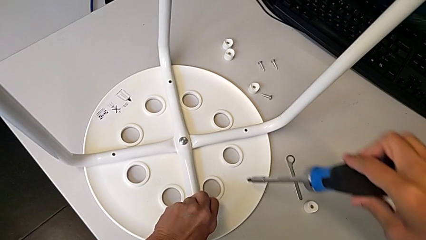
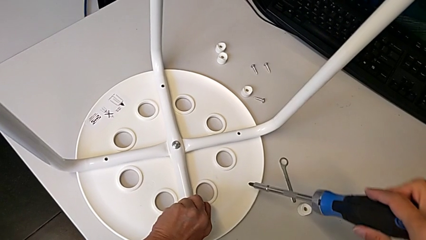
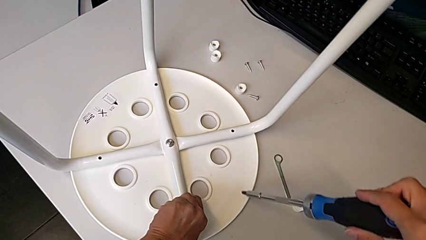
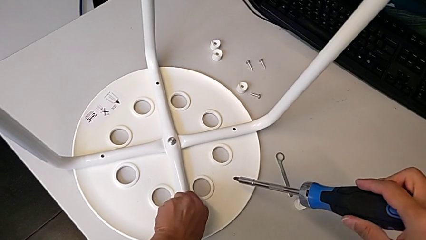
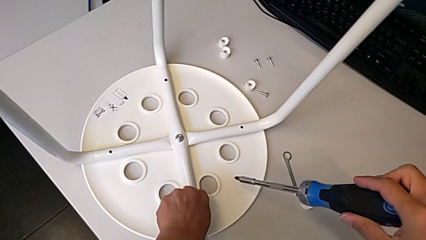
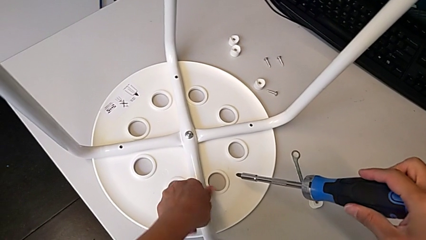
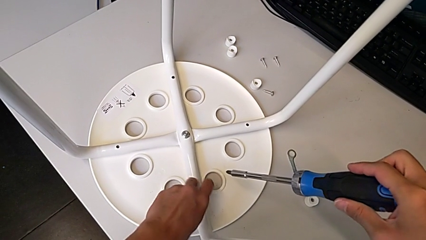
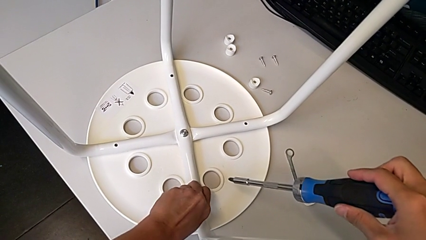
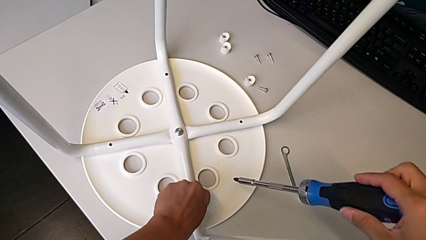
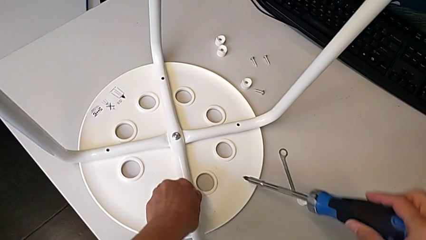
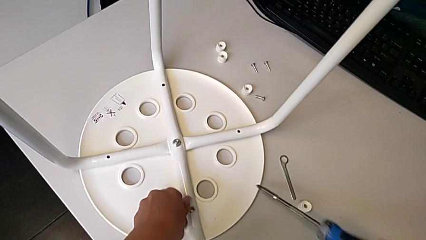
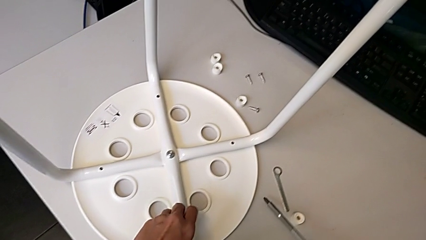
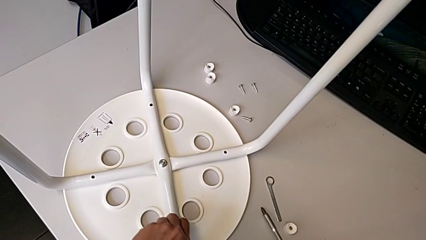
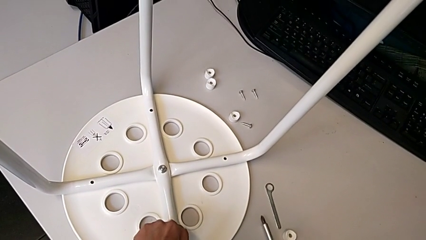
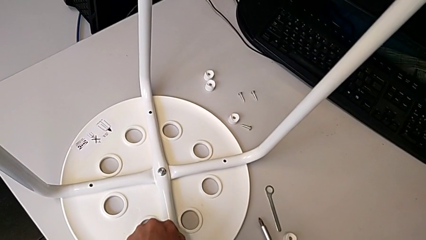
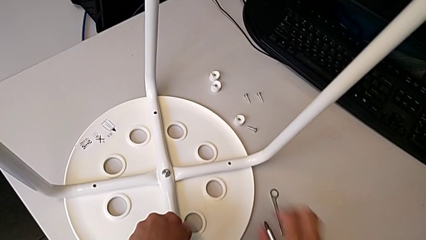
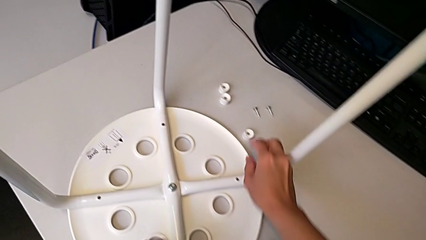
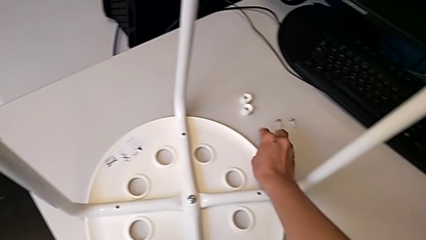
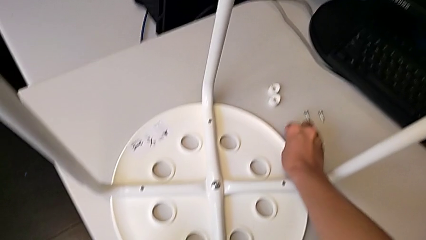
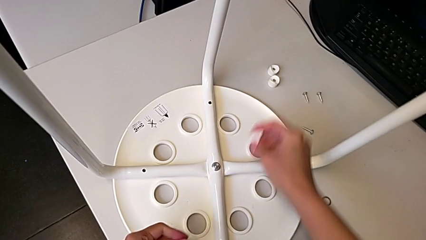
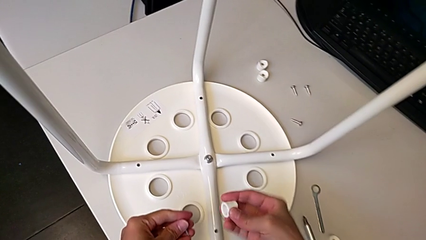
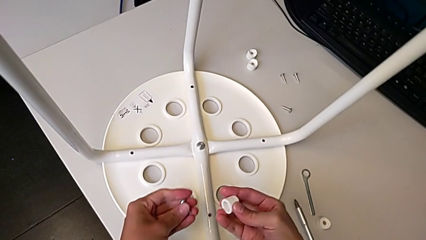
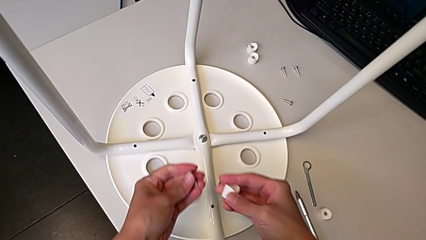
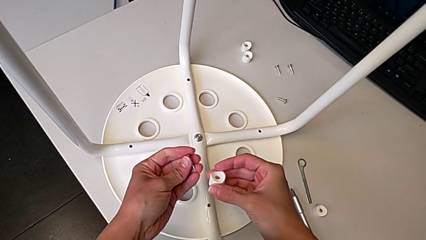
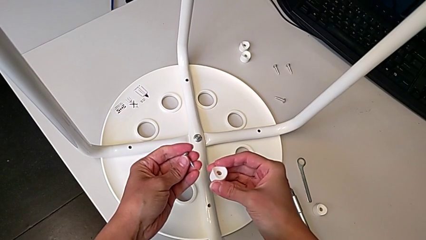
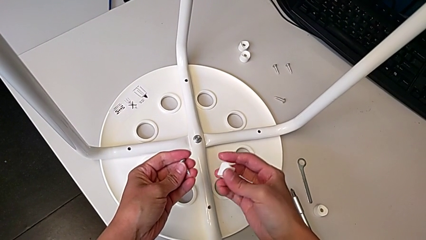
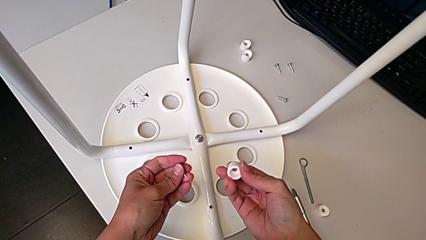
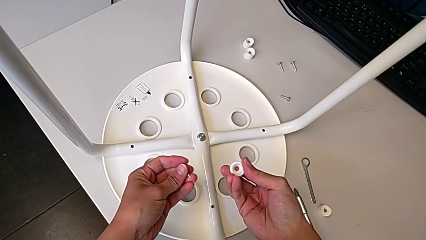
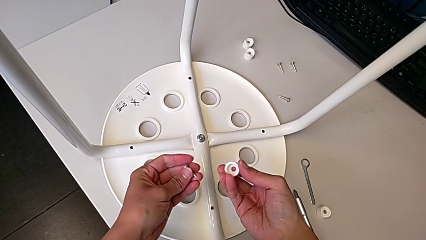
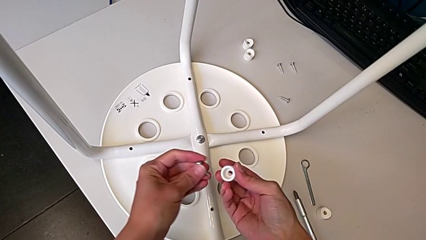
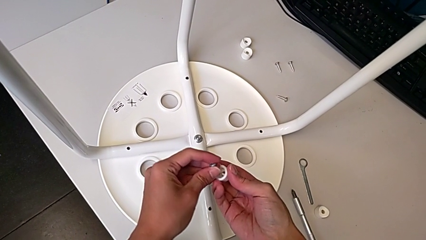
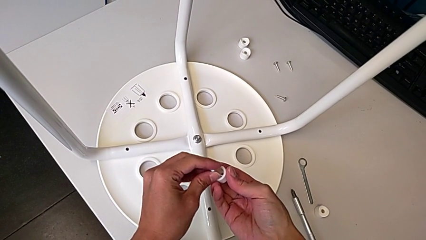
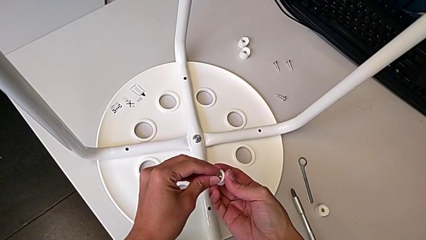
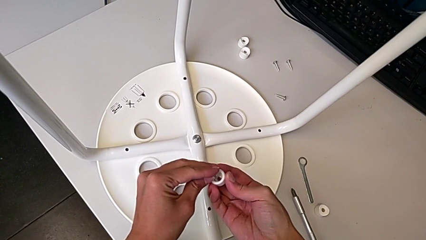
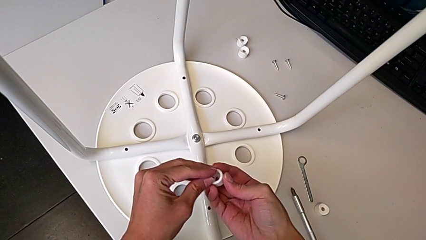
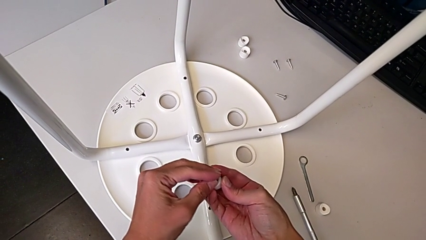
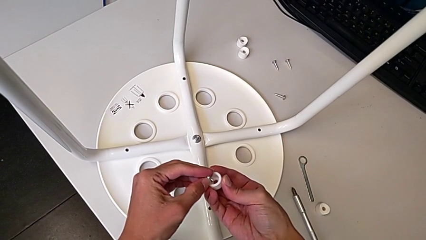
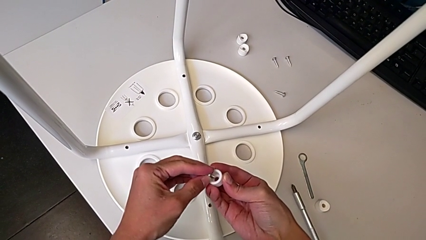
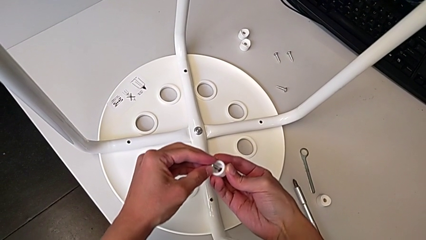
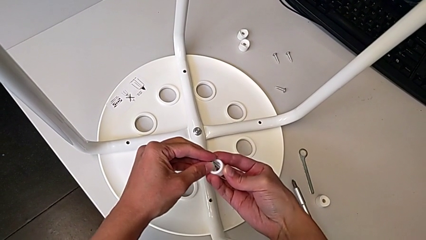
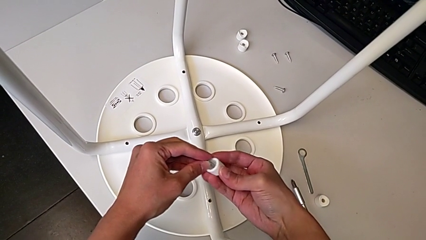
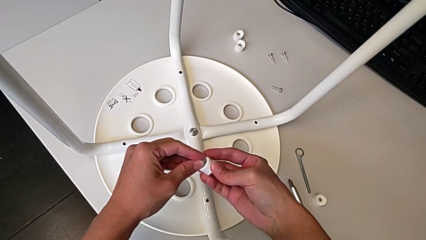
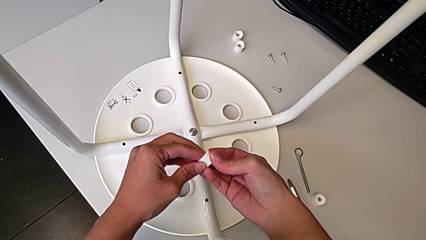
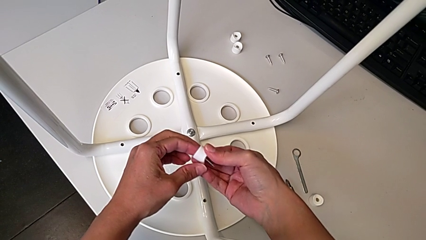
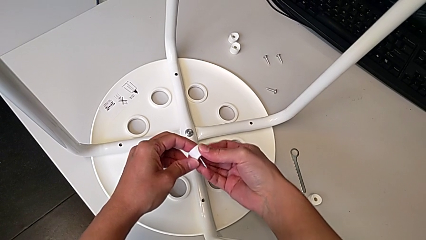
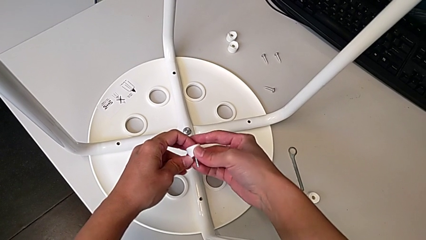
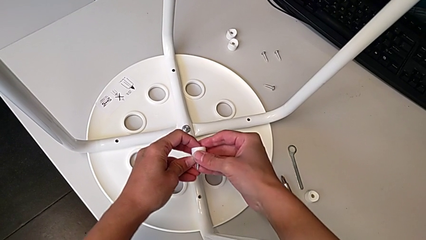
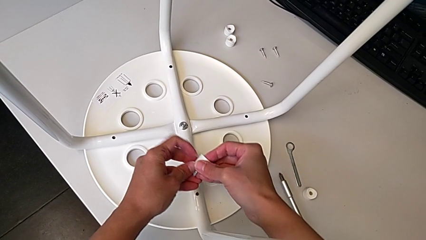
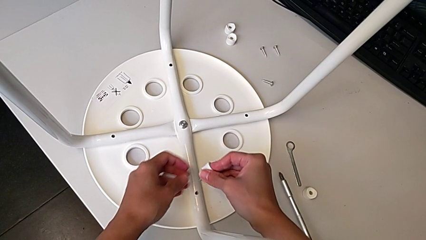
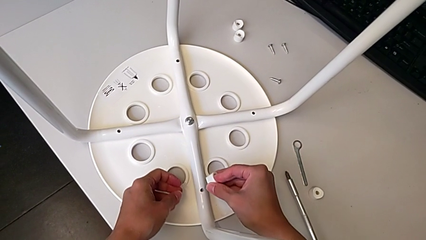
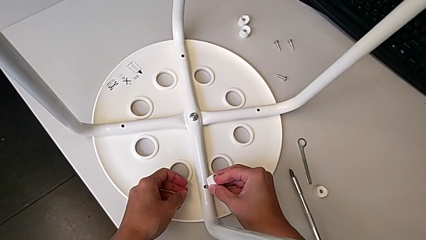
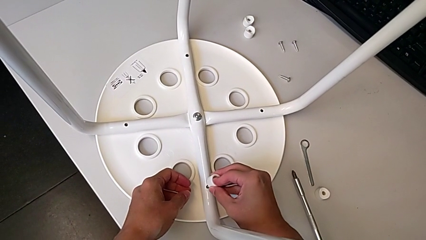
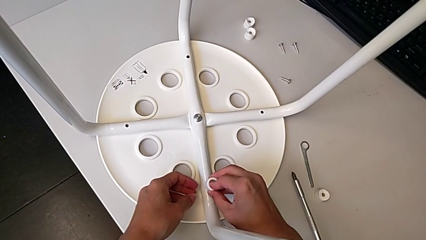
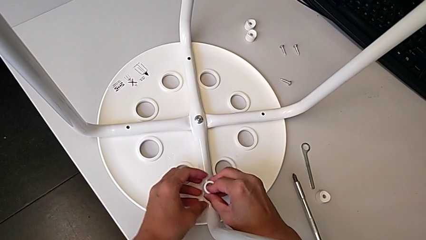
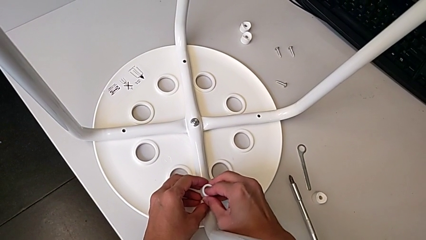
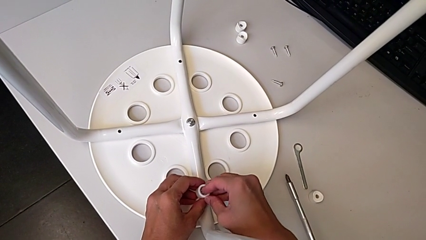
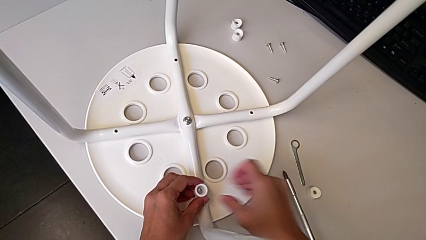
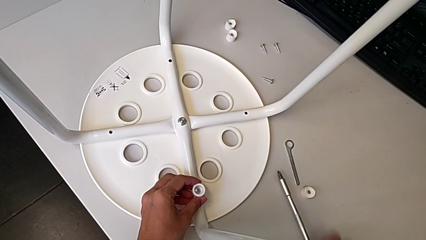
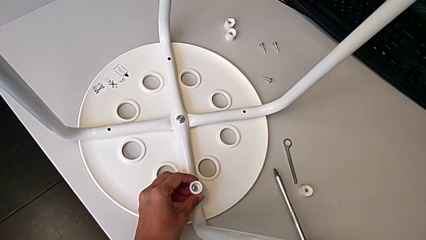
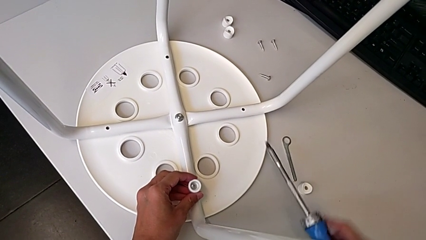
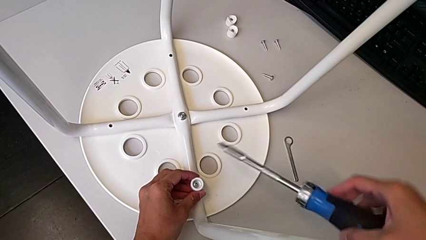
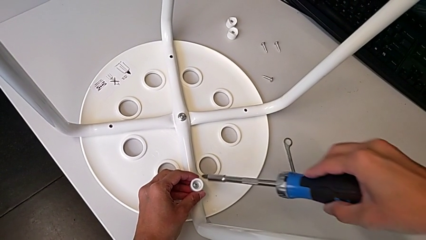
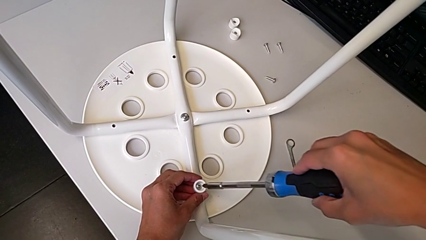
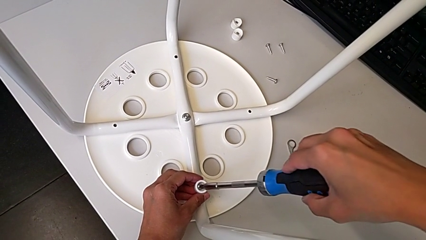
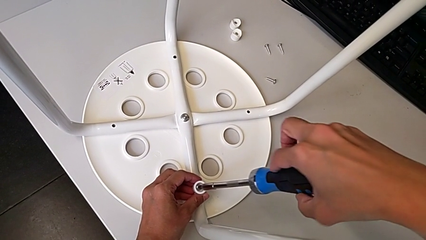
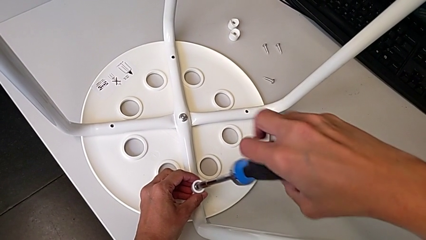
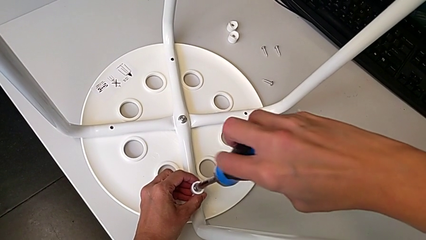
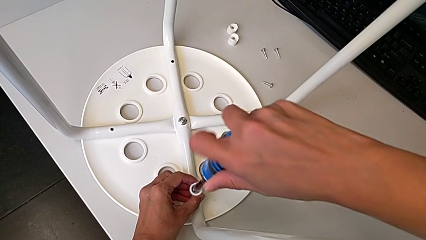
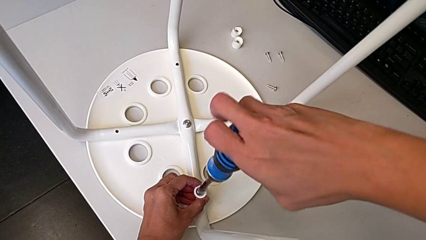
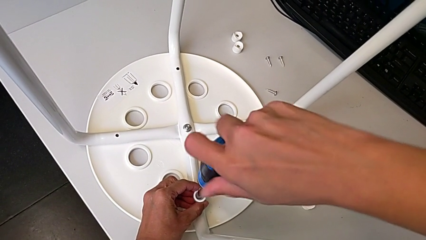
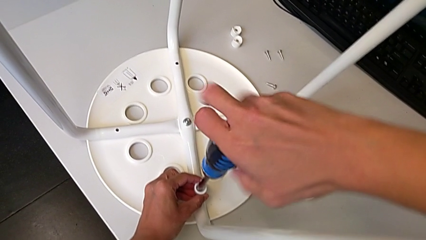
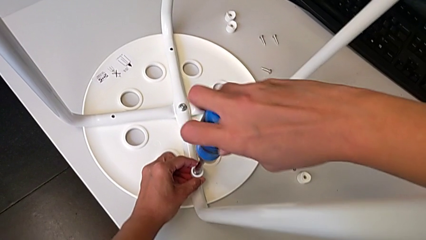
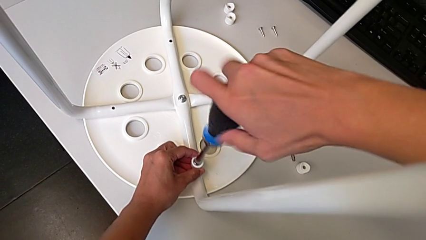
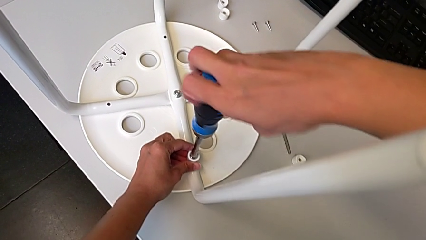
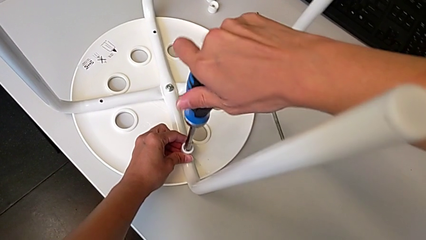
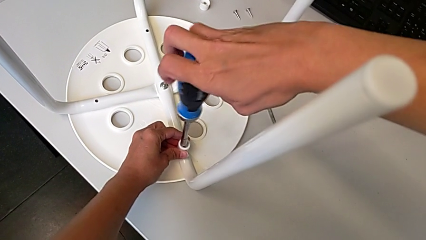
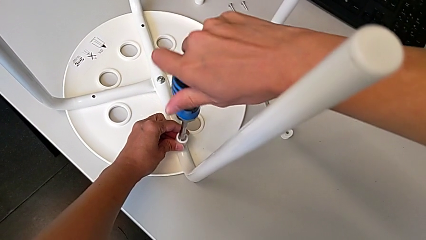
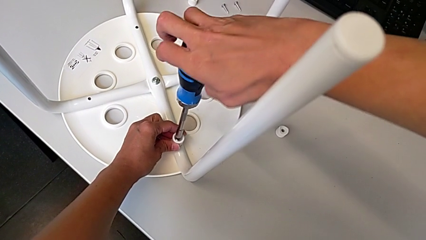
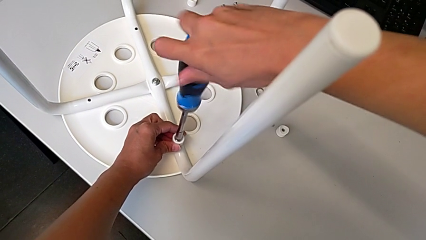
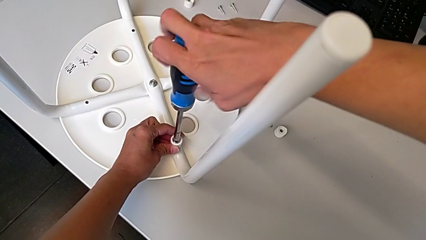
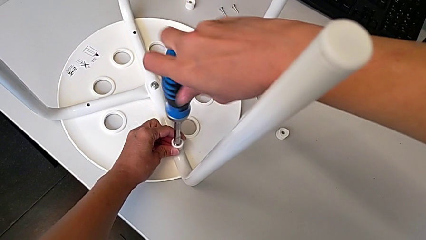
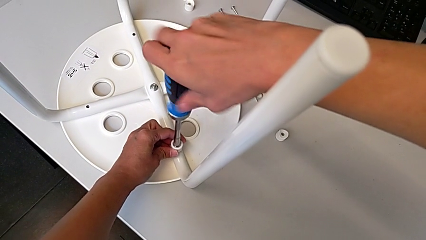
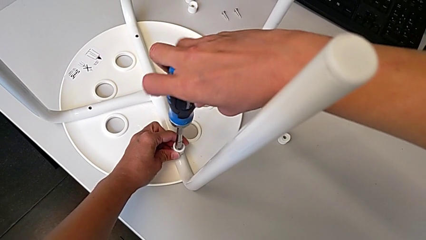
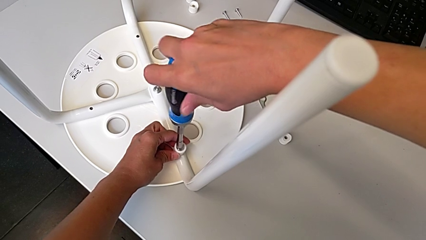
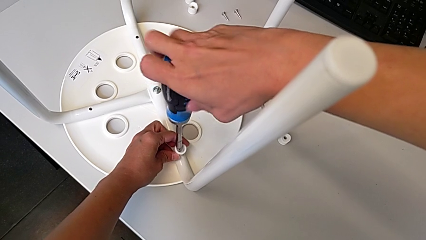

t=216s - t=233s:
The camera wearer is screwing the legs onto the stool. They unscrew the screw, withdraw it, grab the washer, insert the screw twice, grab the screwdriver, insert it and begin to screw the screw.
